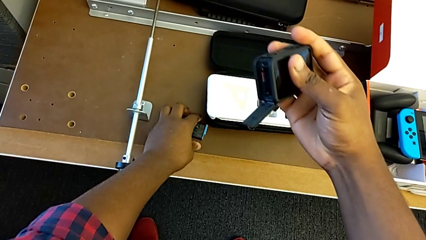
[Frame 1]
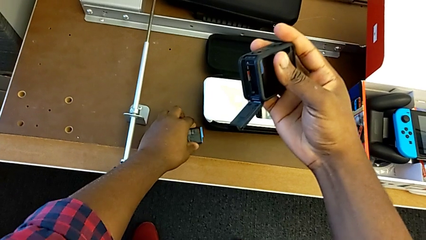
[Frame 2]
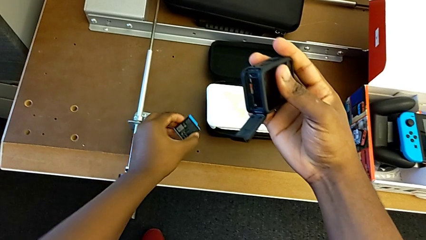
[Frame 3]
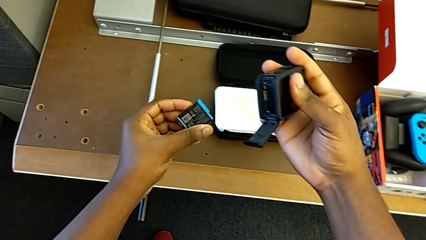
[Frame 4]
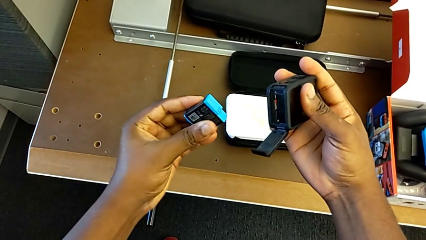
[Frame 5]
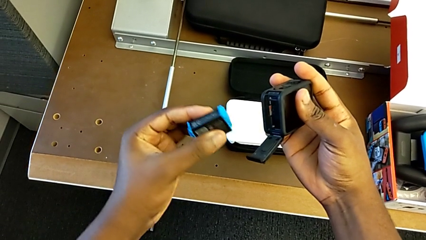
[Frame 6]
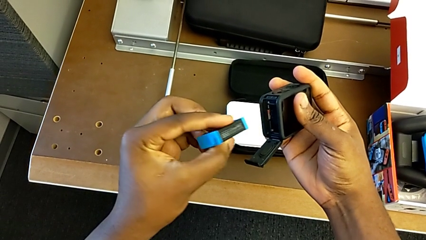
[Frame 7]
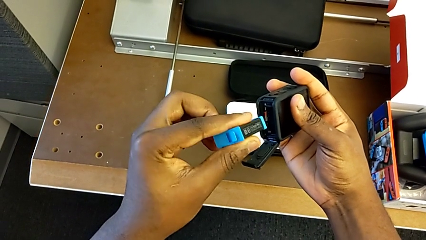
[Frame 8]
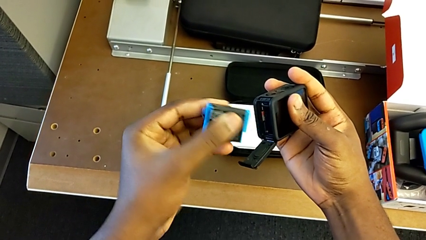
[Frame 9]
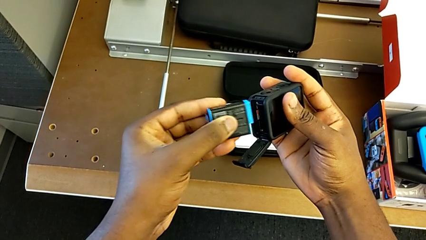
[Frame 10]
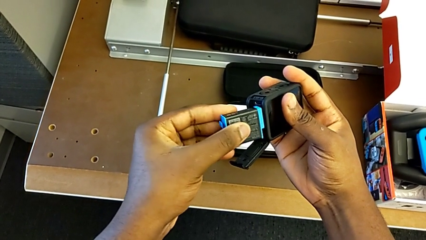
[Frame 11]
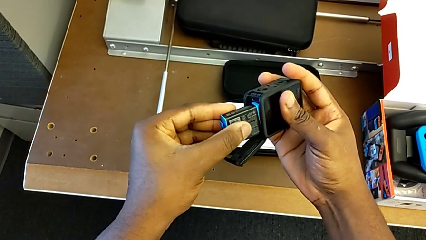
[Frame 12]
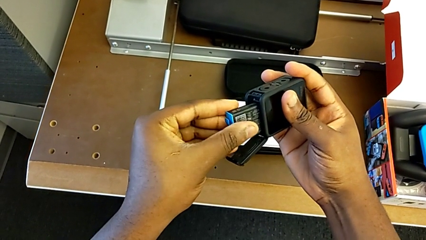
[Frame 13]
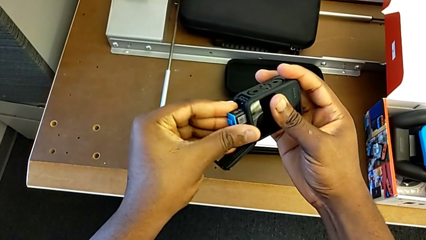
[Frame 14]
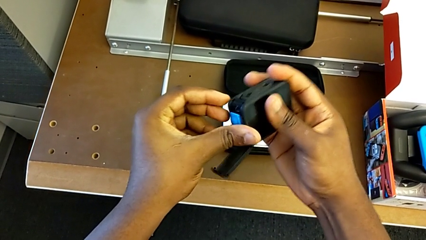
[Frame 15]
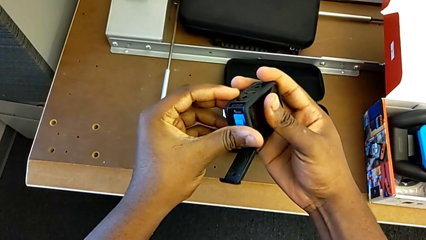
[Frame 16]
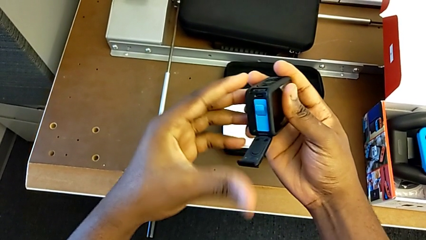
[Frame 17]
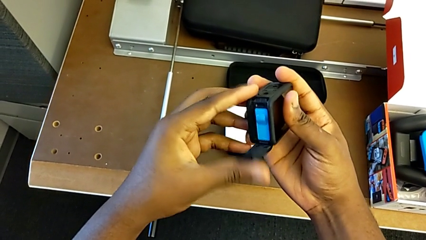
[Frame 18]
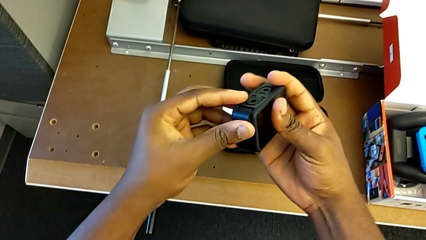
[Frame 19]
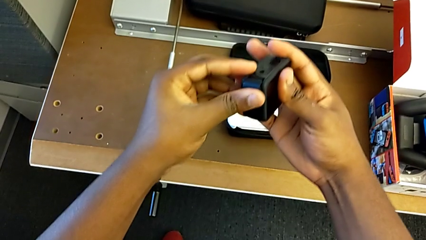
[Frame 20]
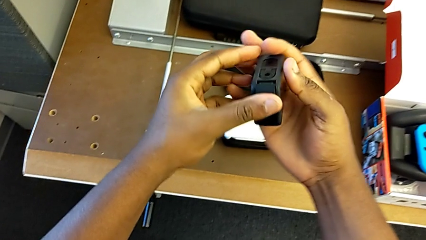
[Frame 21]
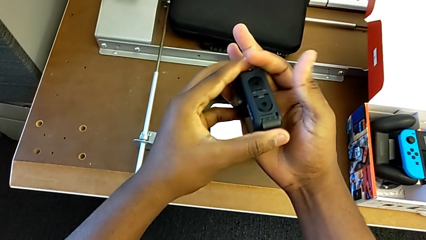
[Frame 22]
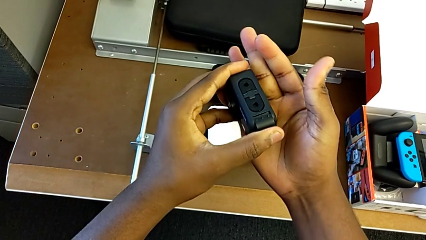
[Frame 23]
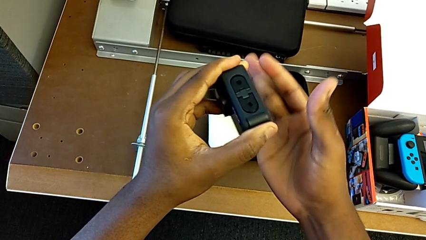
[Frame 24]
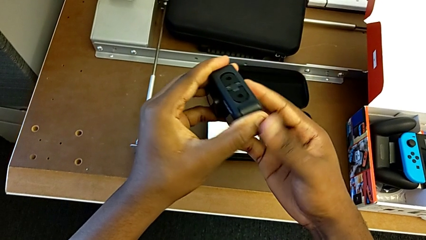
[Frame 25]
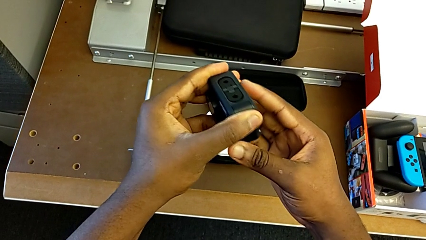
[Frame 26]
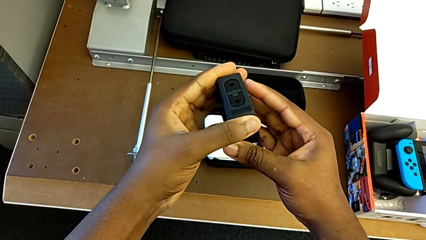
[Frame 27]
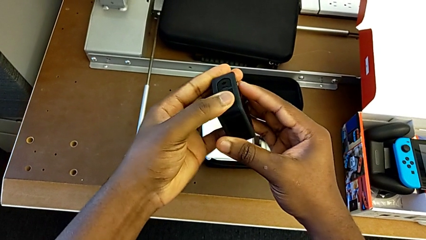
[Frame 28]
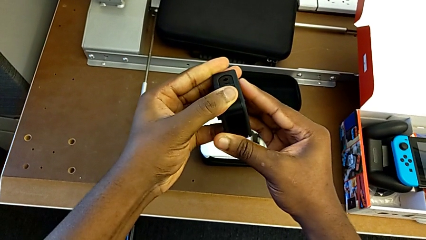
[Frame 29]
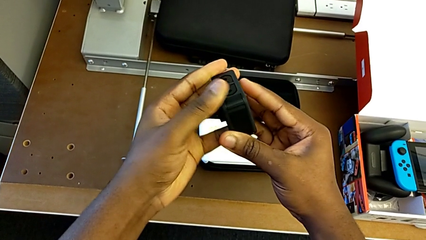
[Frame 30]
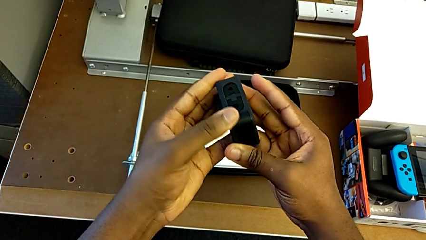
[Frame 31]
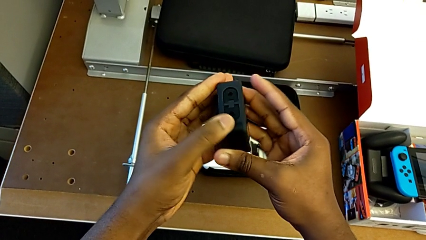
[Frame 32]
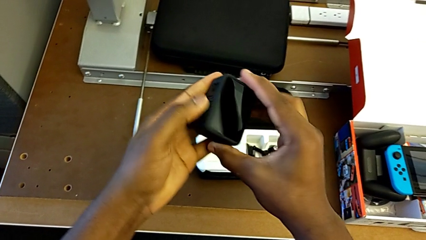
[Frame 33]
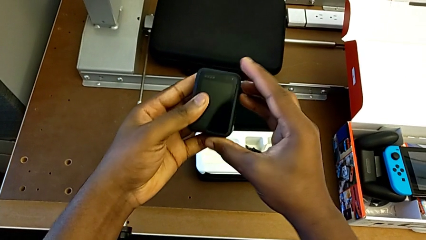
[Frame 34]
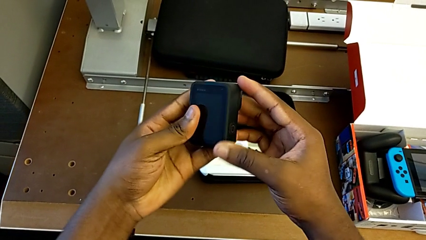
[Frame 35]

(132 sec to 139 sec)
The camera wearer is changing the SD card. They insert the battery and close the battery door.

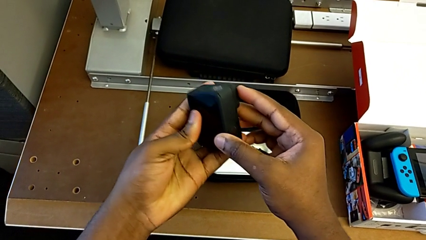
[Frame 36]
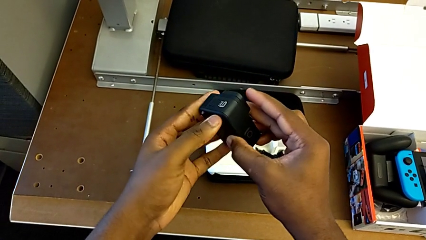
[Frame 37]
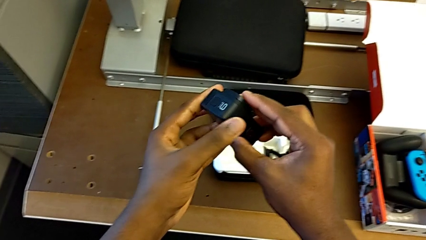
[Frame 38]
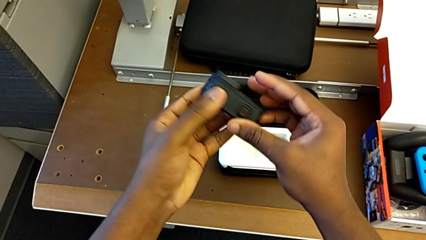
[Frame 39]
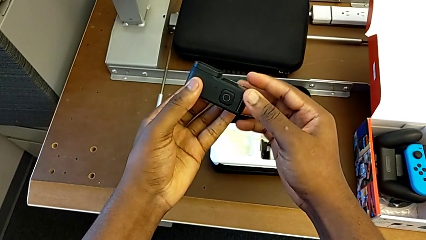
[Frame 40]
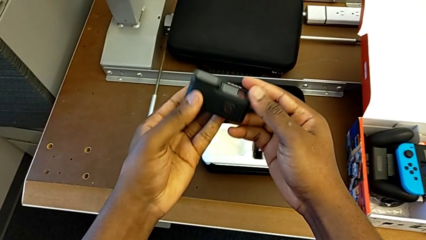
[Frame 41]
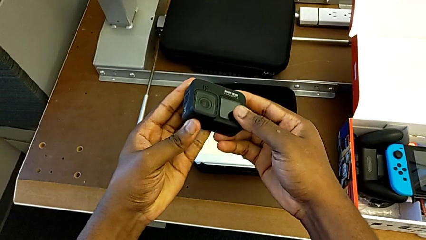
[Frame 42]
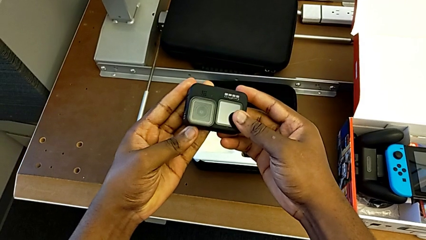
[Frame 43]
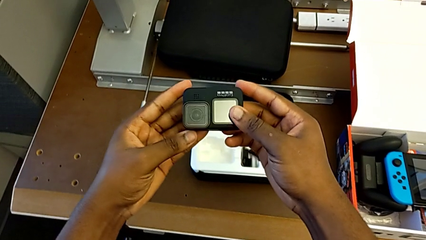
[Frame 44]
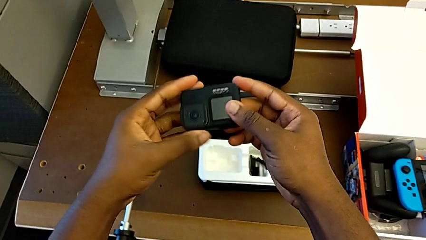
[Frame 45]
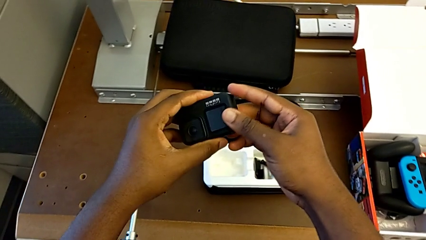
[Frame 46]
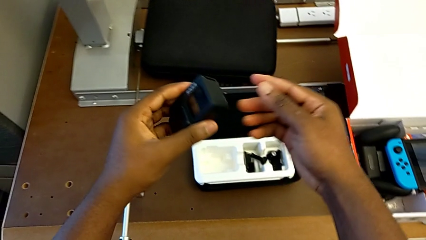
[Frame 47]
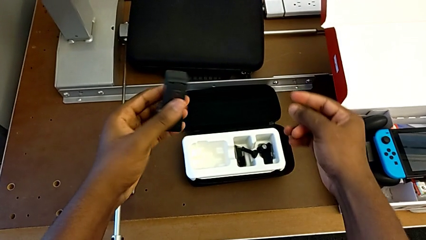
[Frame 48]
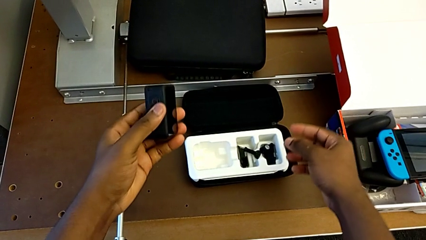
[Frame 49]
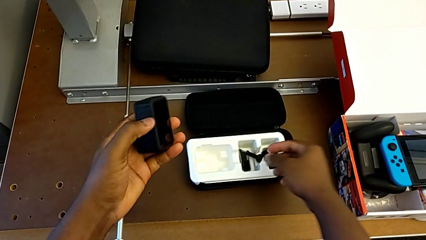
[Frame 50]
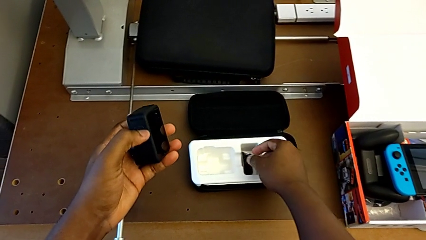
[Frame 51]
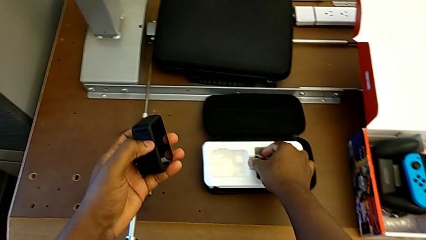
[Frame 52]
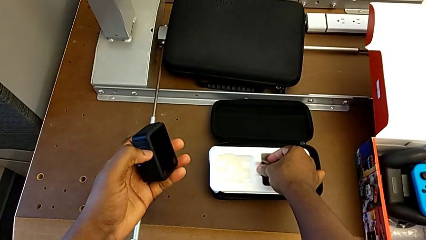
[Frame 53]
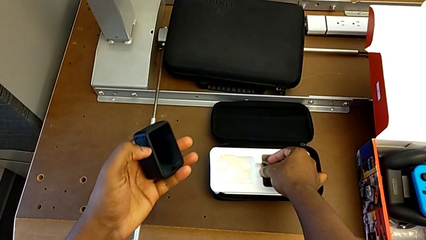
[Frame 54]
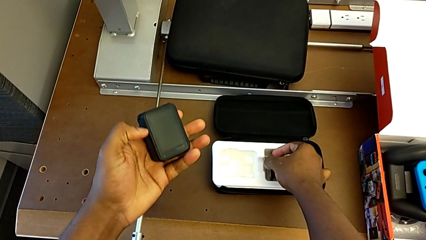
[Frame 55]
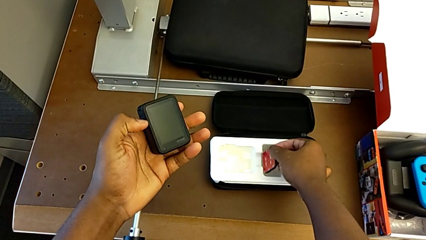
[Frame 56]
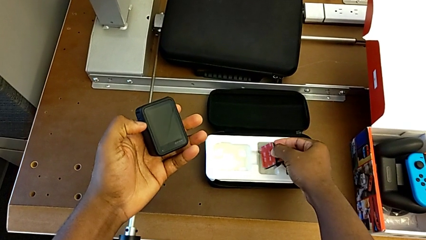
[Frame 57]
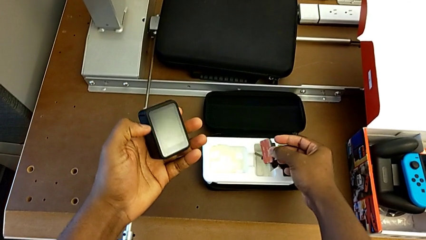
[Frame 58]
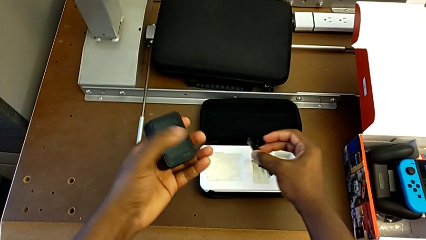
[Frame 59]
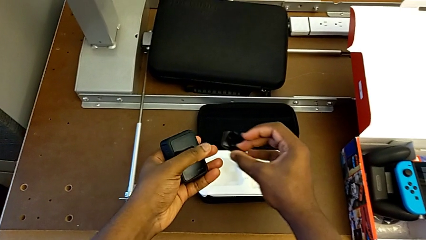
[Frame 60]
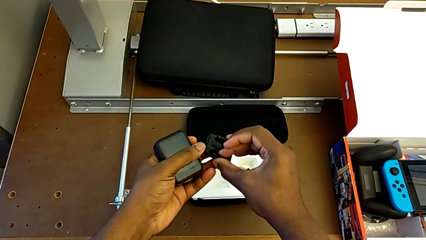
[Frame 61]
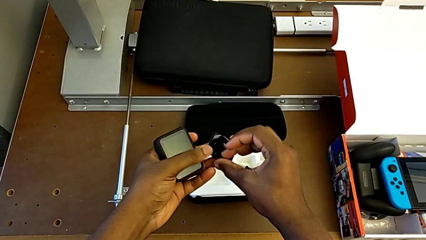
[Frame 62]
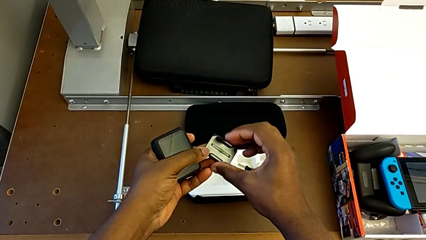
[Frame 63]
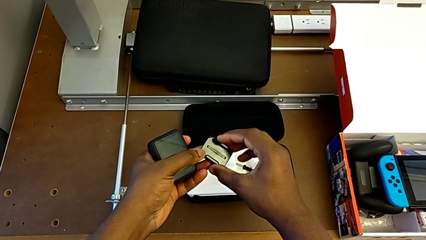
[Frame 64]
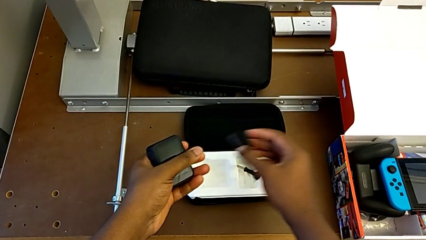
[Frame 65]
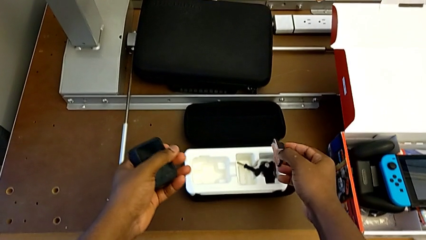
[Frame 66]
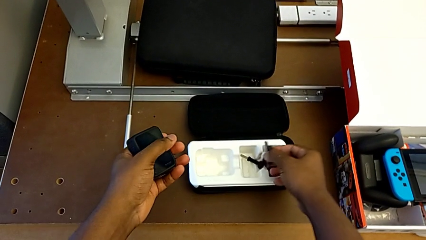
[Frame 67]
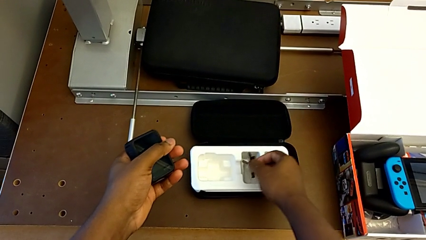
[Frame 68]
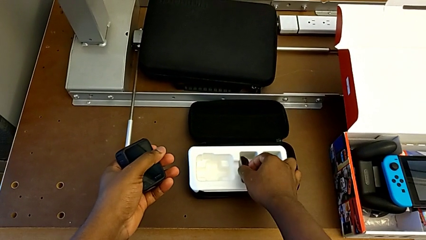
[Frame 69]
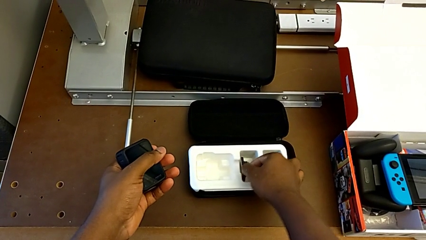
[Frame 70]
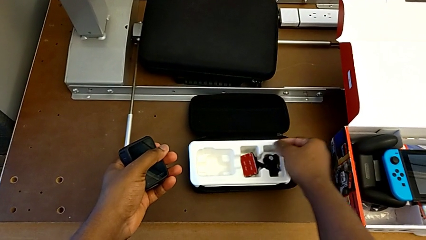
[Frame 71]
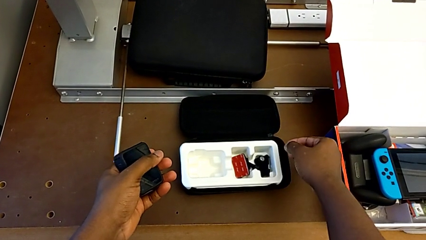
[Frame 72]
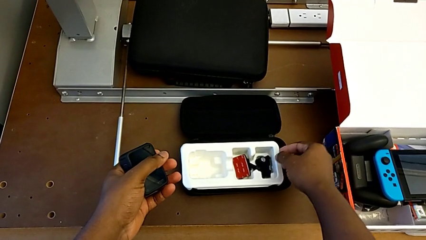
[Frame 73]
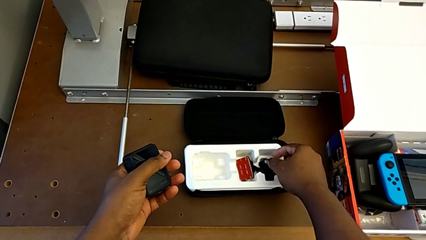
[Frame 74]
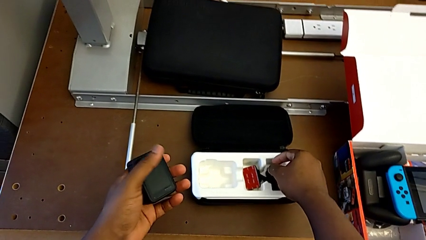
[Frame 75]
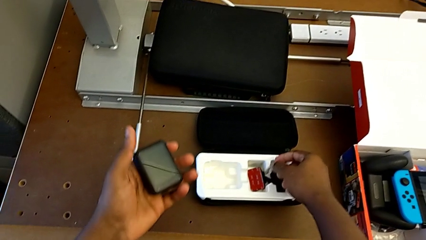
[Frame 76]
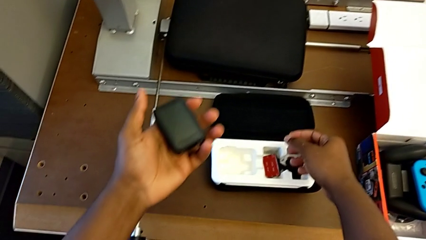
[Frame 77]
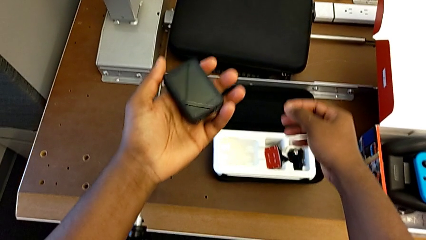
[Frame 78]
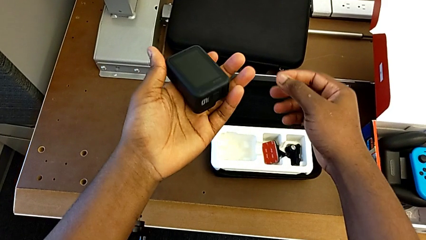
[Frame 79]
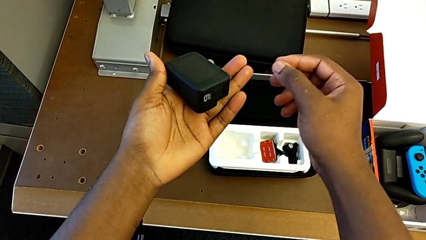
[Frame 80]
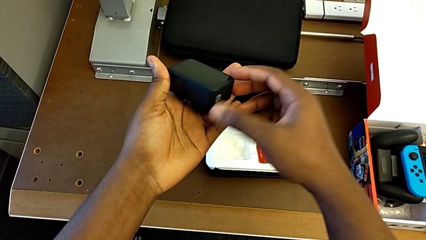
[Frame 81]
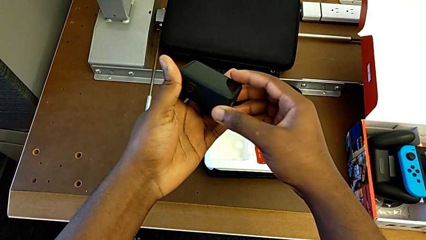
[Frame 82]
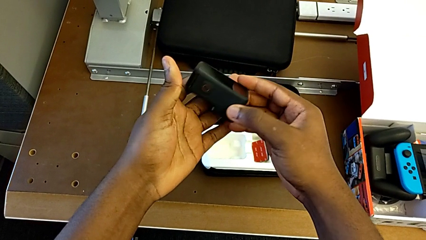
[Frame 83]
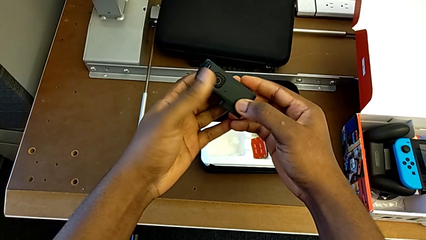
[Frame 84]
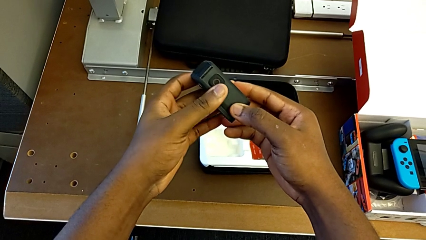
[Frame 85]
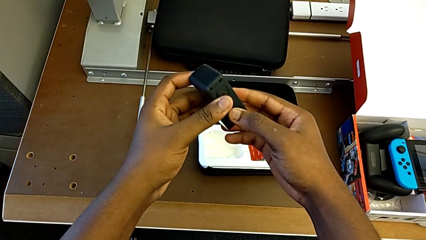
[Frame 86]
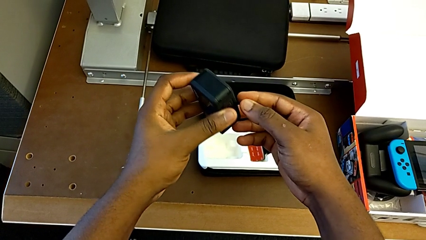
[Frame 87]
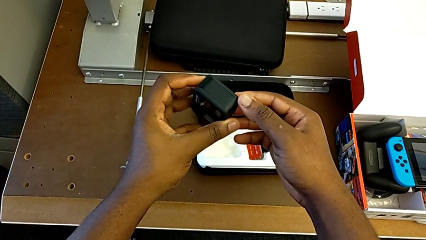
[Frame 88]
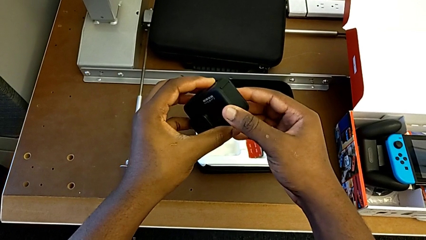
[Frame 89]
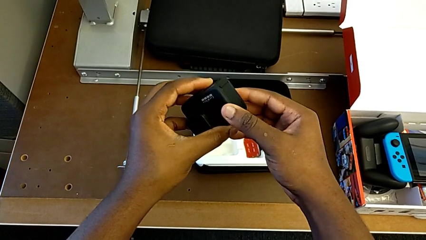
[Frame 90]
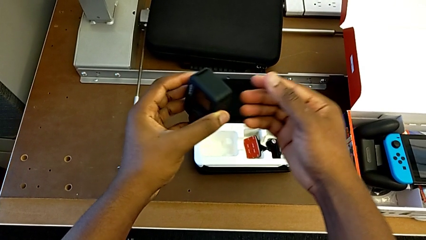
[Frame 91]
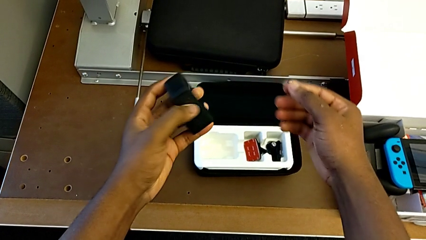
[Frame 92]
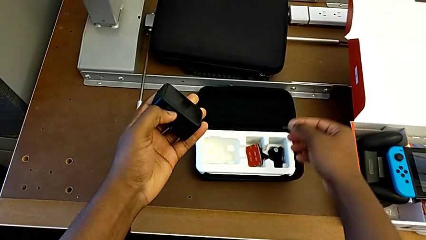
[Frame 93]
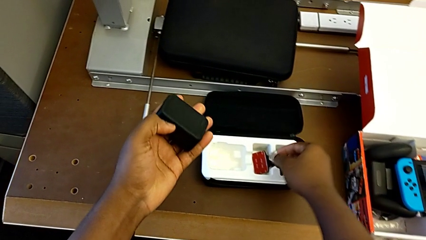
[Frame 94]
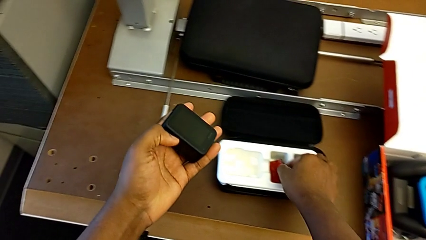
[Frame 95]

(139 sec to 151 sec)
The camera wearer is putting the strap on the GoPro. They rotate the GoPro, lift the mounting peg, hold the GoPro and rotate the GoPro.
